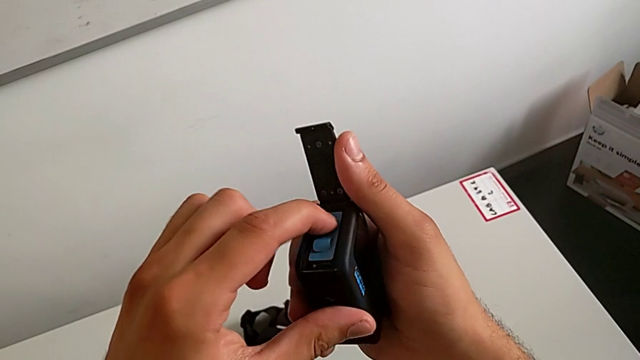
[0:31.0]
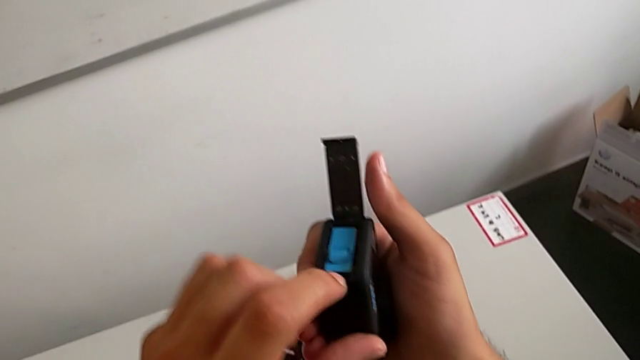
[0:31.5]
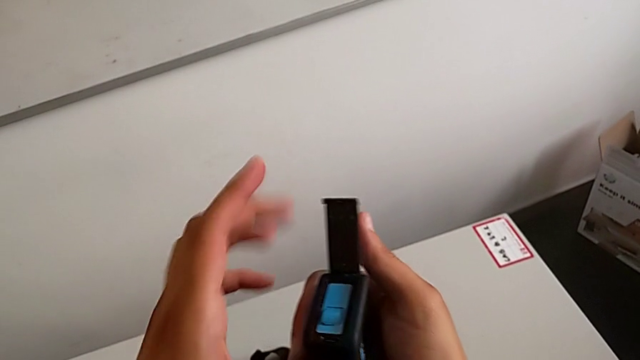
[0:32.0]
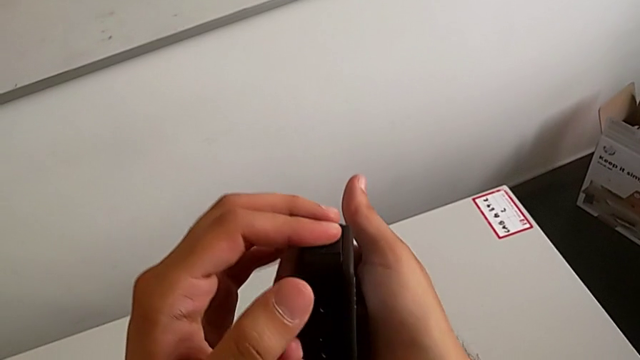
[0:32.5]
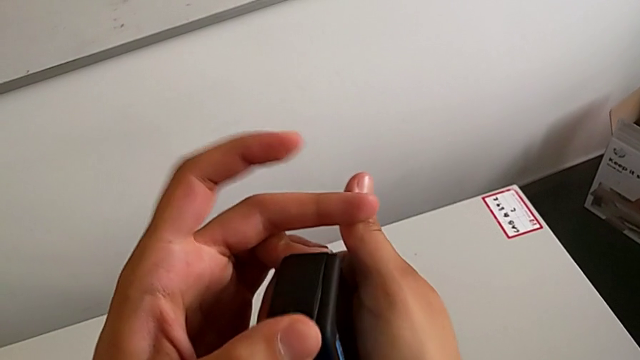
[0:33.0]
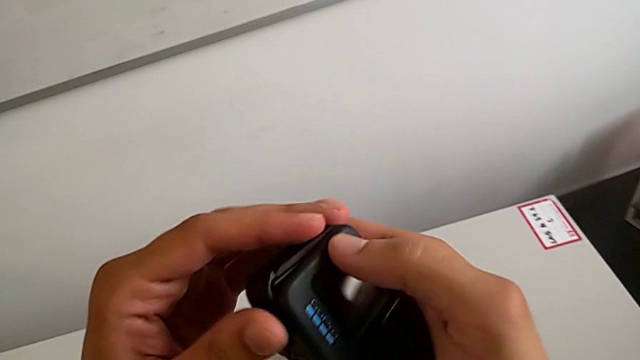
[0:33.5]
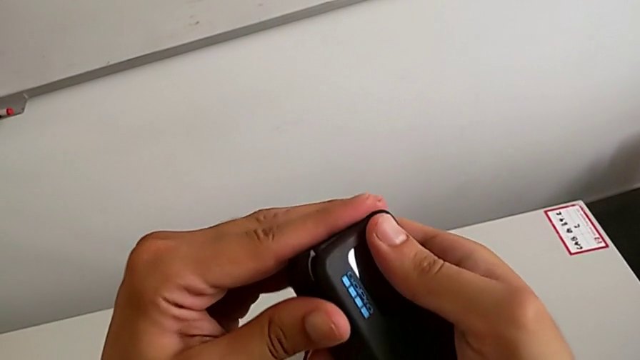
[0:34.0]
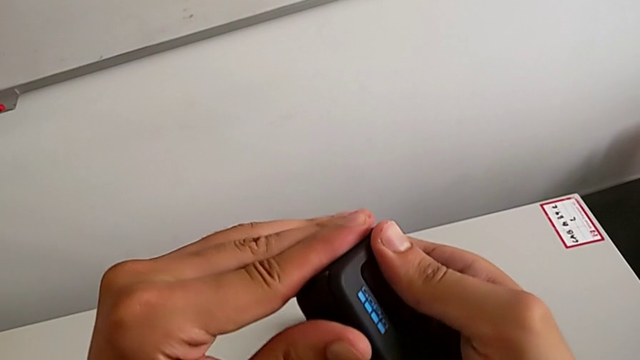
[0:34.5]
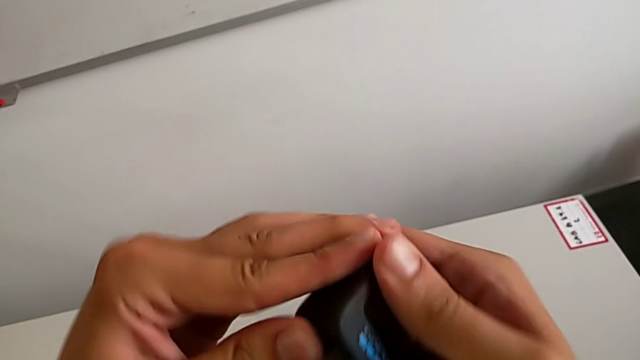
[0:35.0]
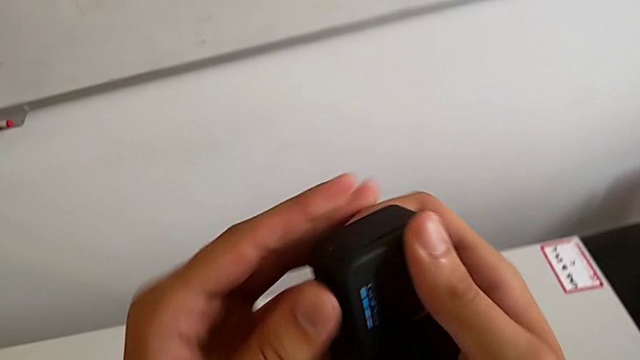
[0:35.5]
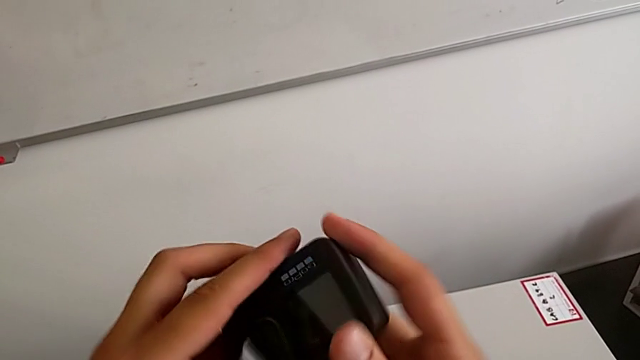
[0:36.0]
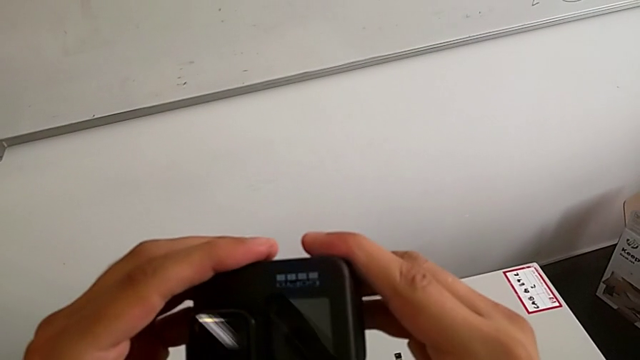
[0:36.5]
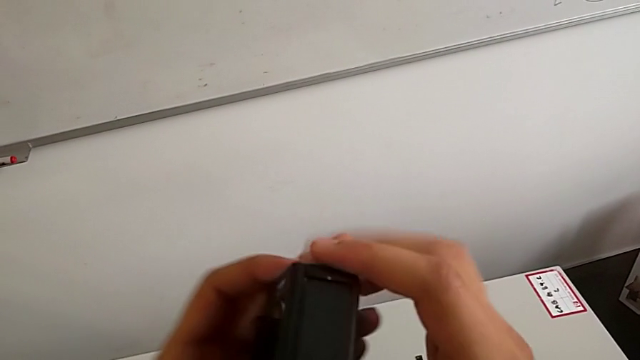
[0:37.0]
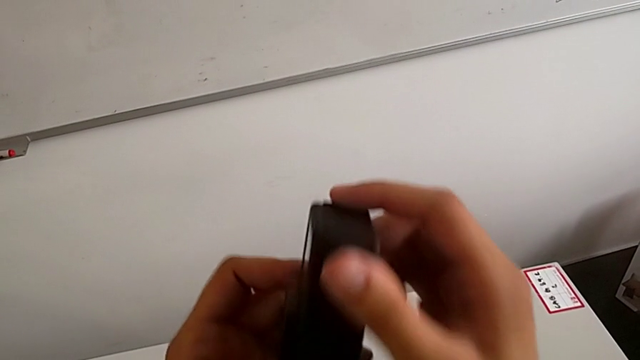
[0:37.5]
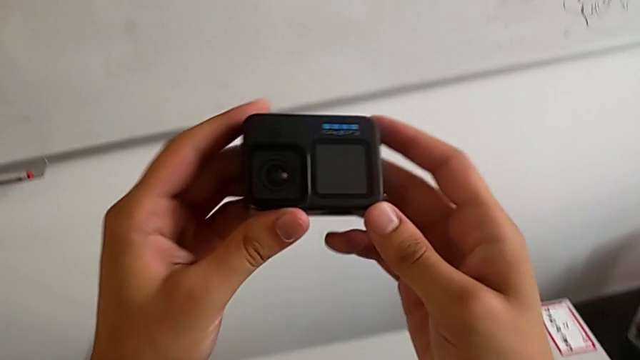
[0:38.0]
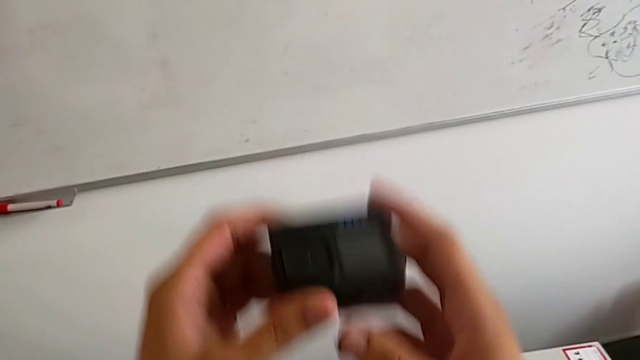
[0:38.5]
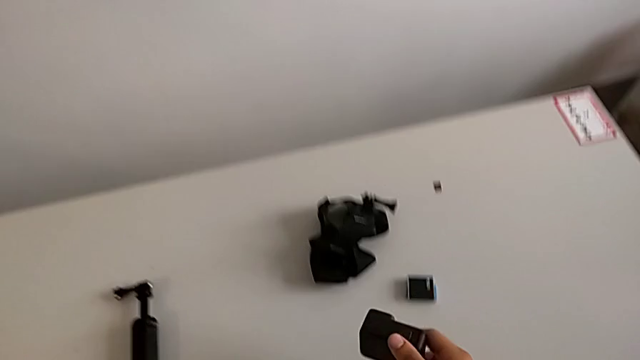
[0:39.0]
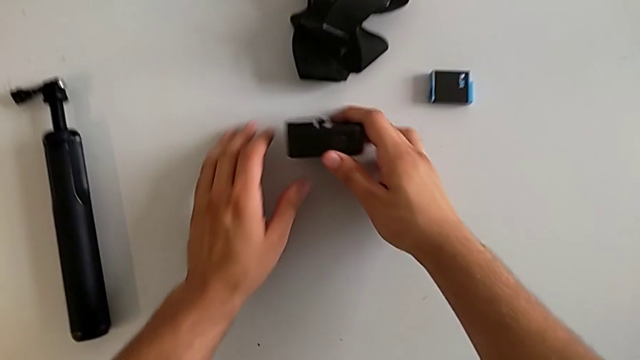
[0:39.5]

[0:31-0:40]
The camera wearer is exchanging the GoPro's battery. They close the battery door, push it, lock it and place the GoPro.

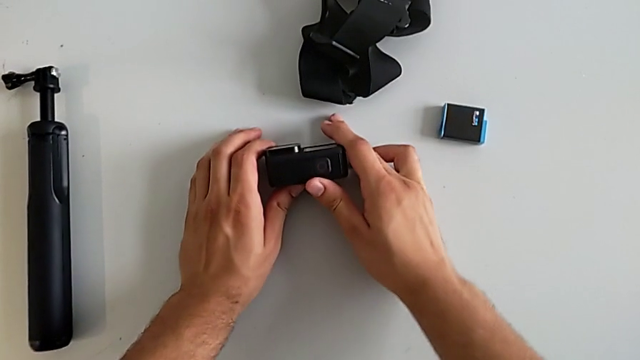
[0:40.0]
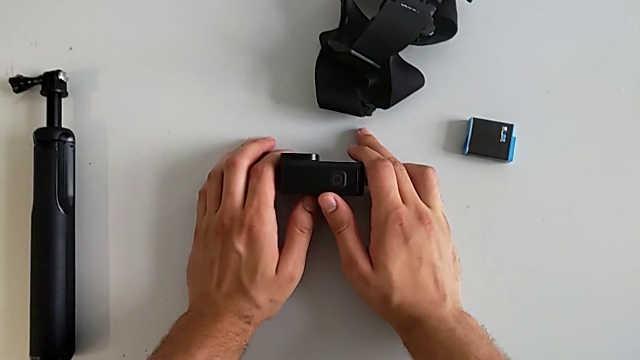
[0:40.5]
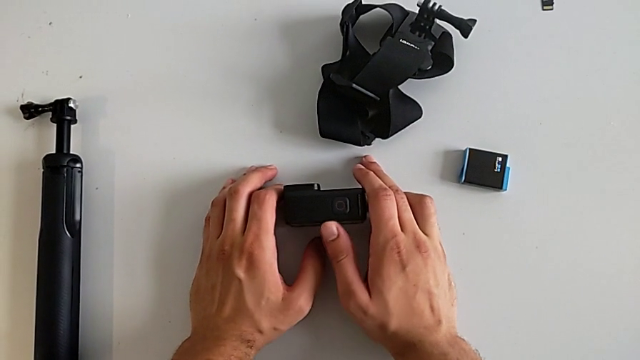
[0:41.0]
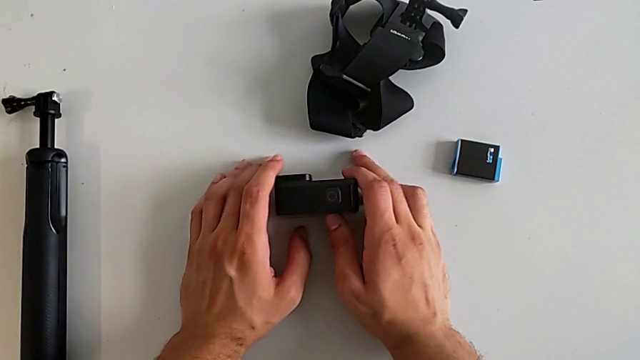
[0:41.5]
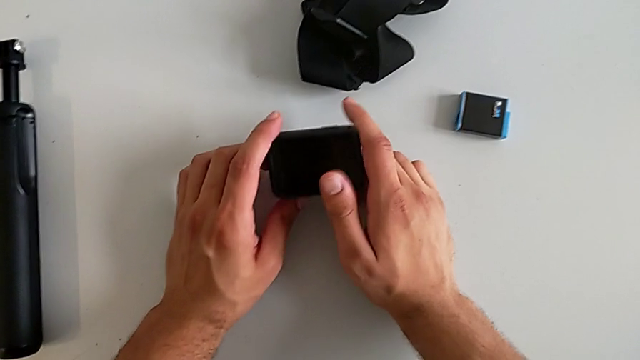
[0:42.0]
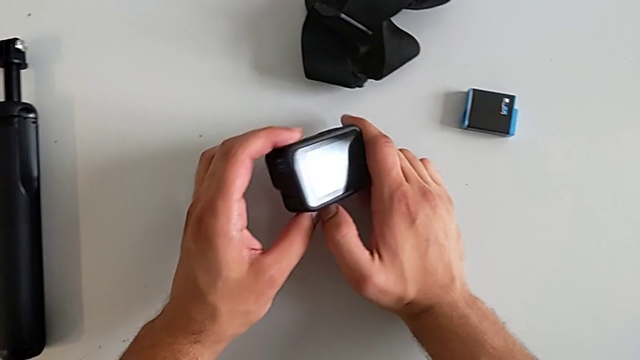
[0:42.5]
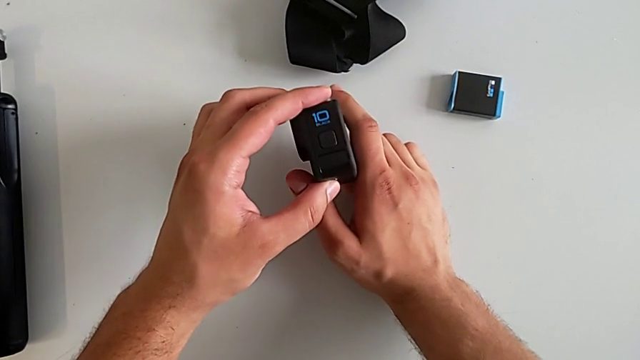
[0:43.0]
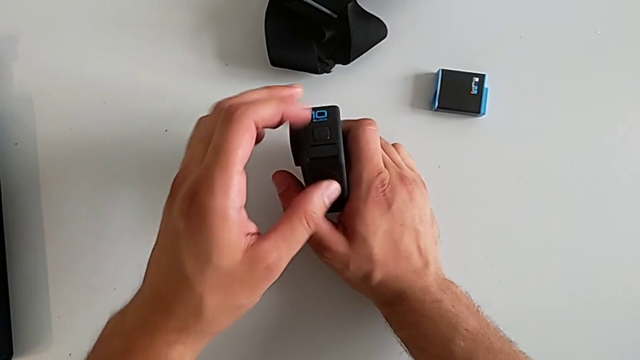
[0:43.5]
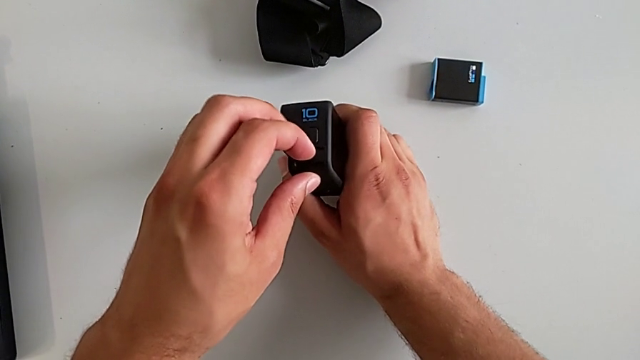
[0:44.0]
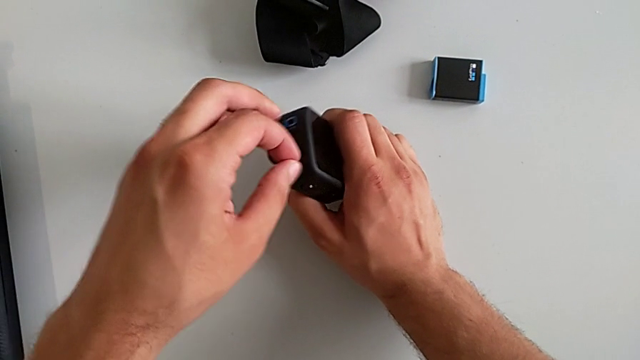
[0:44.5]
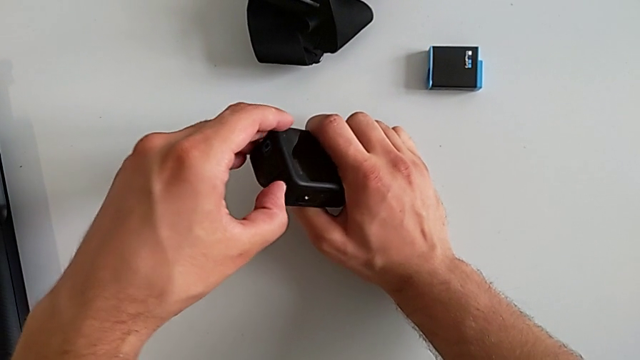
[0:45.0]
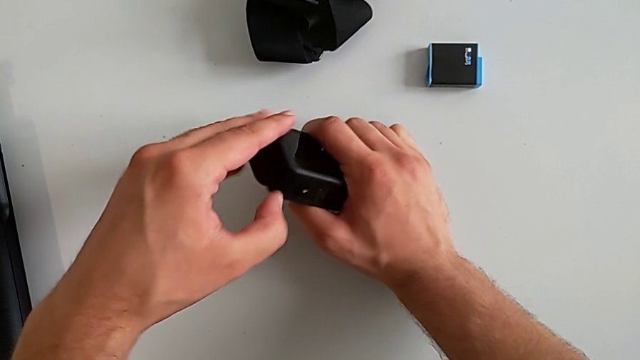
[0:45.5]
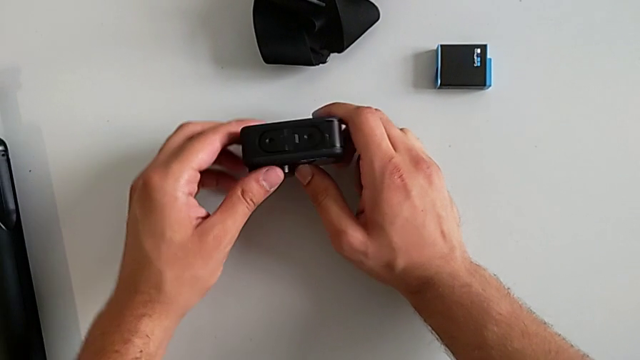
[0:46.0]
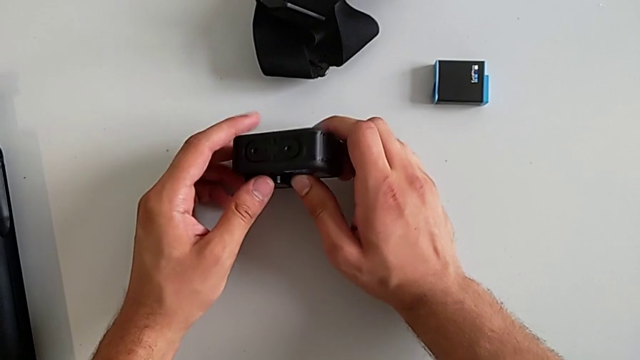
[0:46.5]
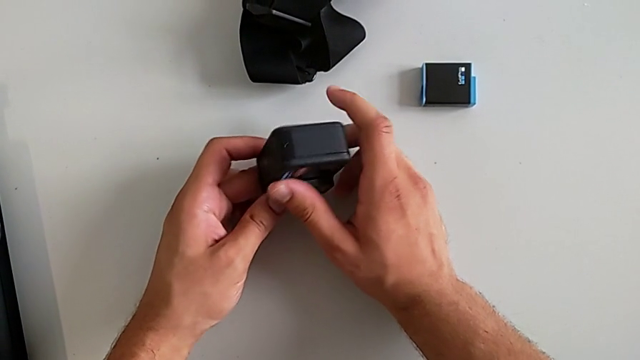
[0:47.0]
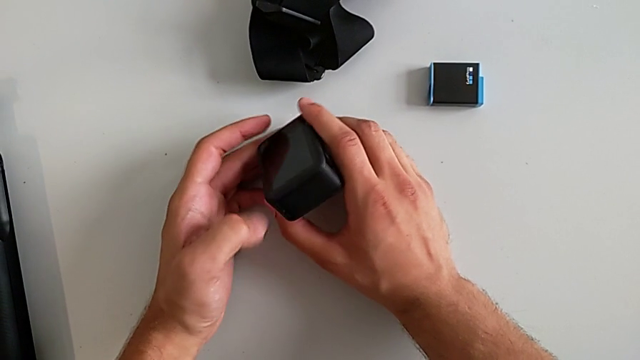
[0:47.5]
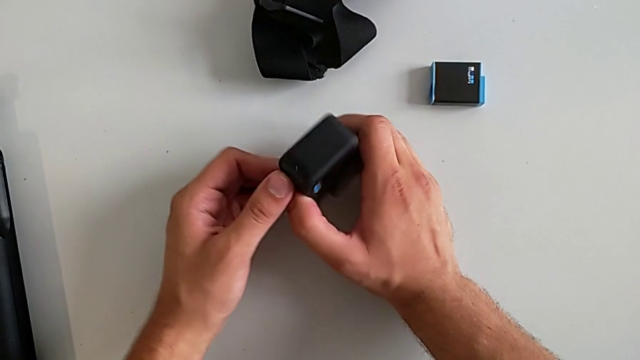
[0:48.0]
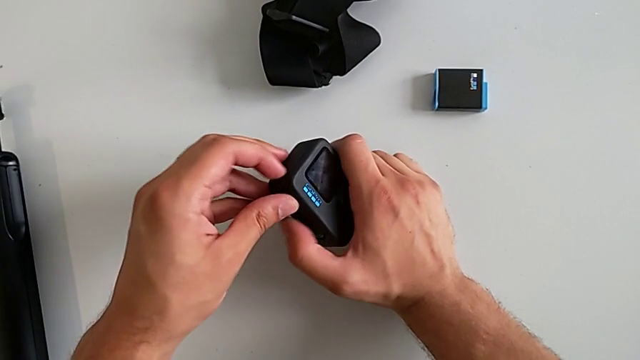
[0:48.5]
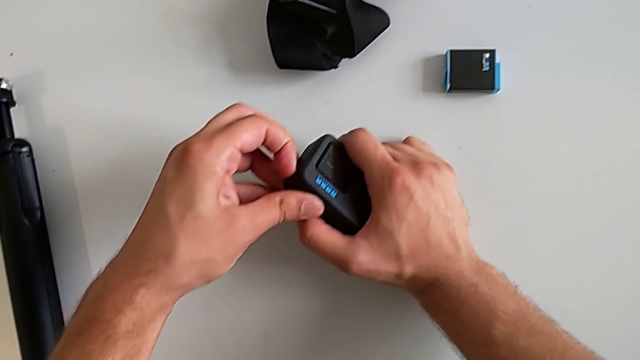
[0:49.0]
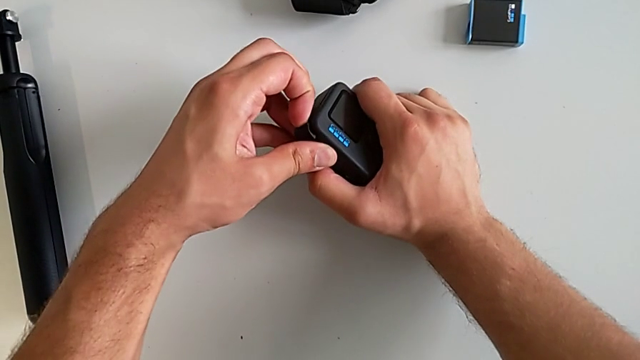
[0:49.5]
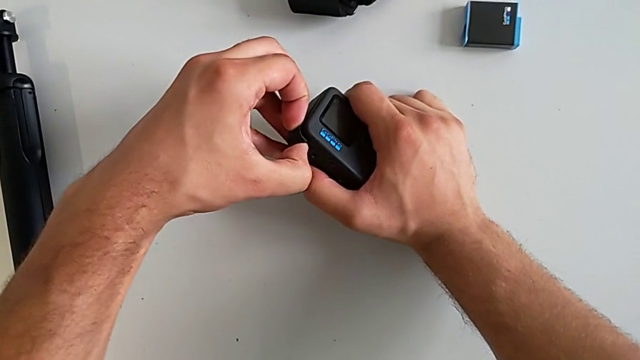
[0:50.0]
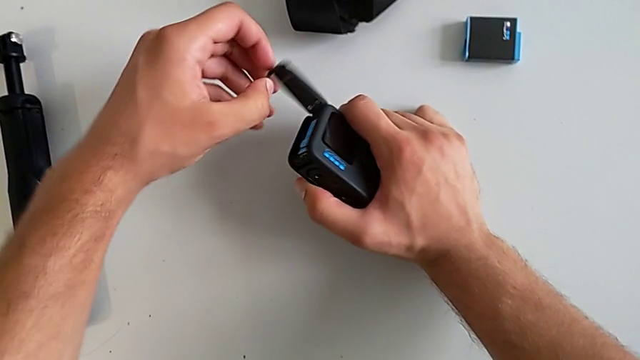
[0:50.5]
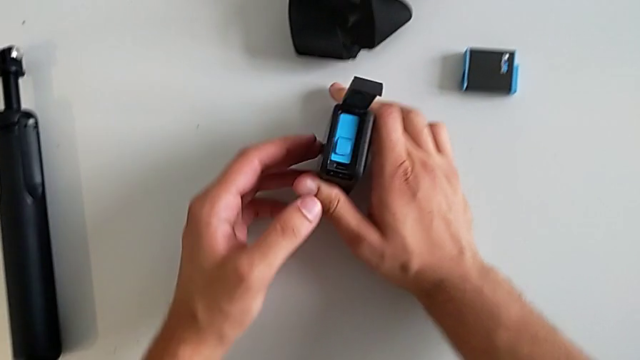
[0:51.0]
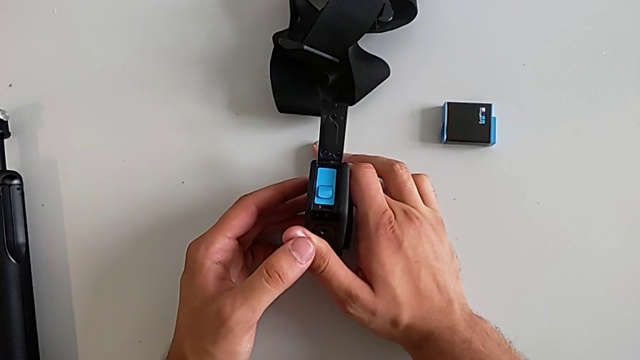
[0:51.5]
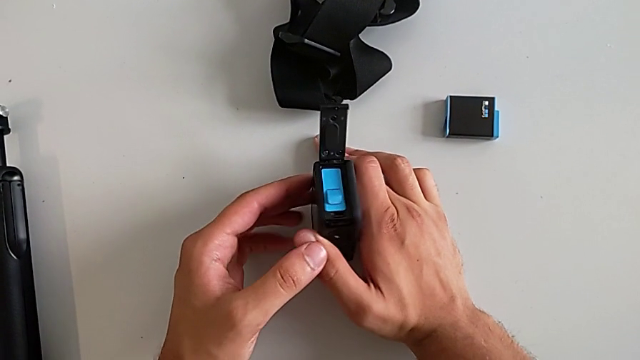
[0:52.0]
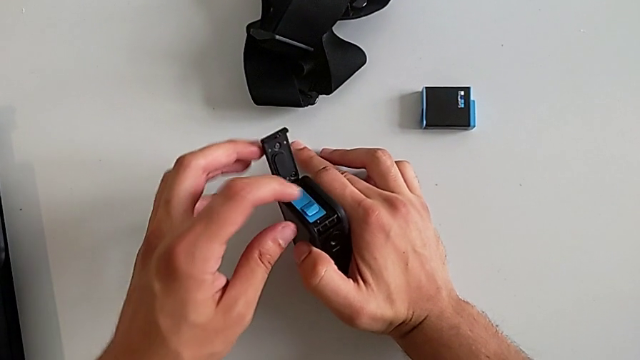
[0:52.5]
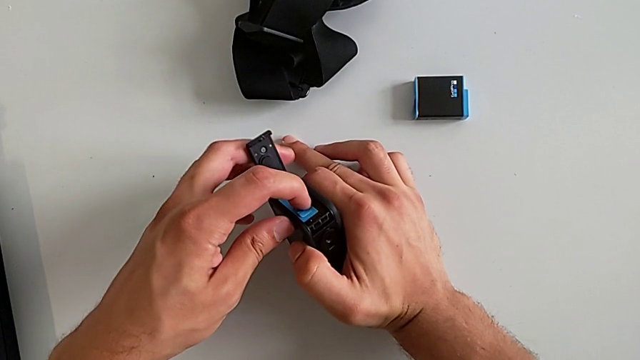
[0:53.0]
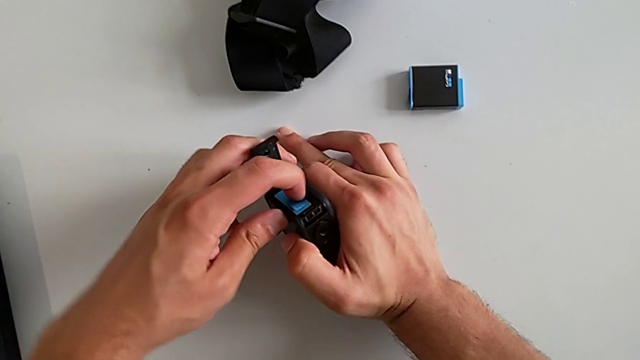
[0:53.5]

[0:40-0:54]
The camera wearer is exchanging an SD card. They rotate the GoPro, pull the battery door, inspect the GoPro, open the battery door and push the old SD card.
